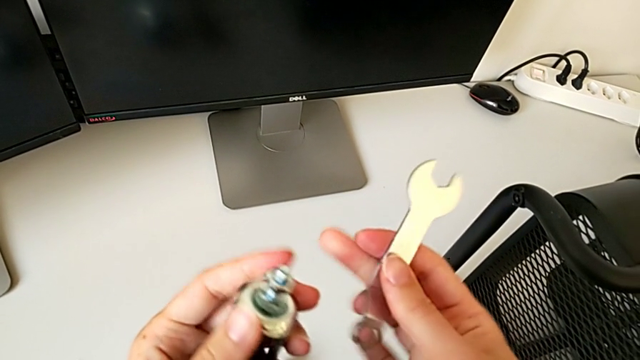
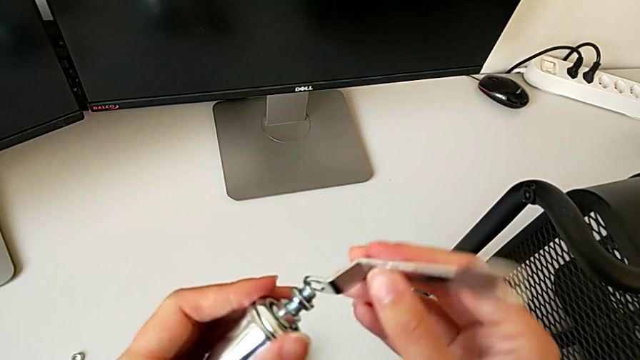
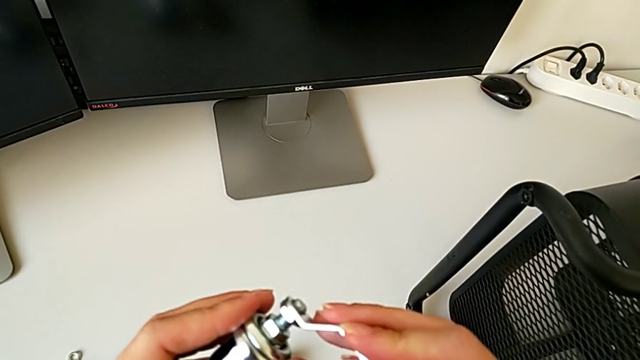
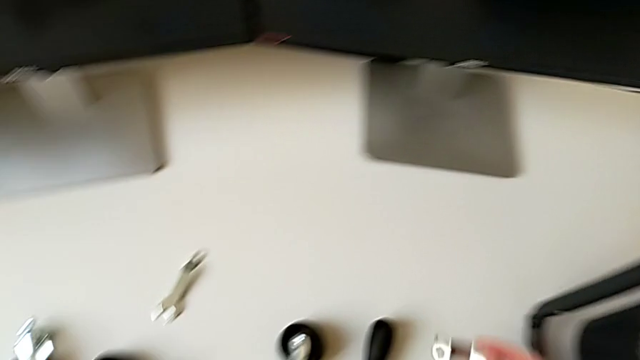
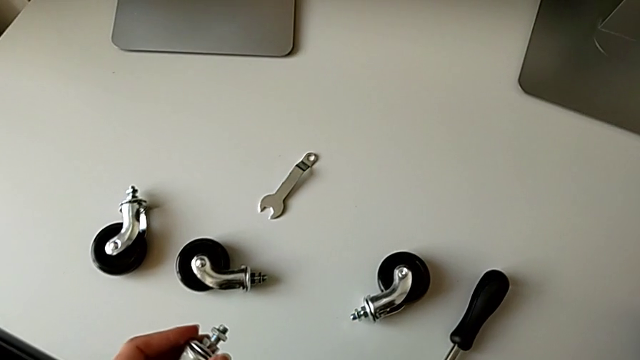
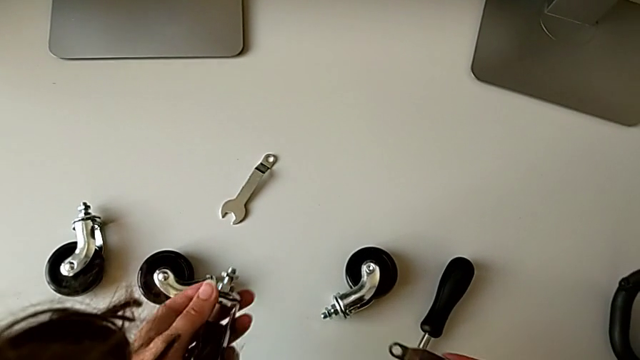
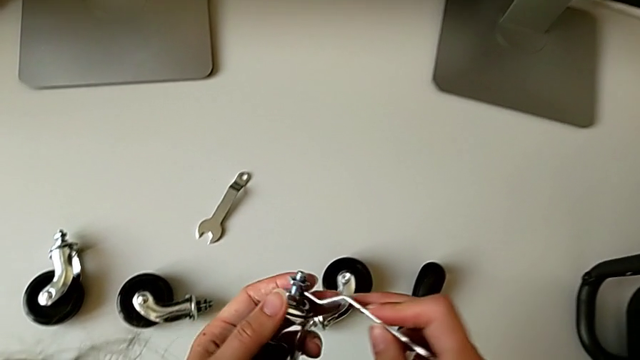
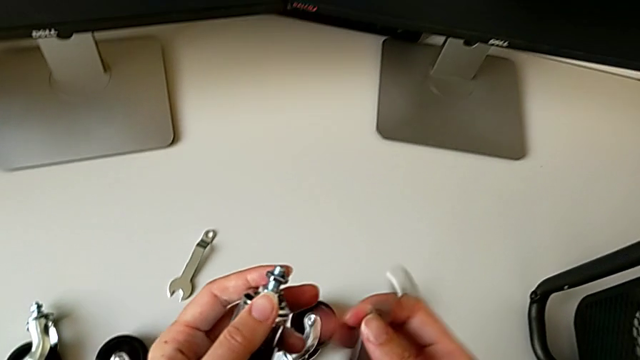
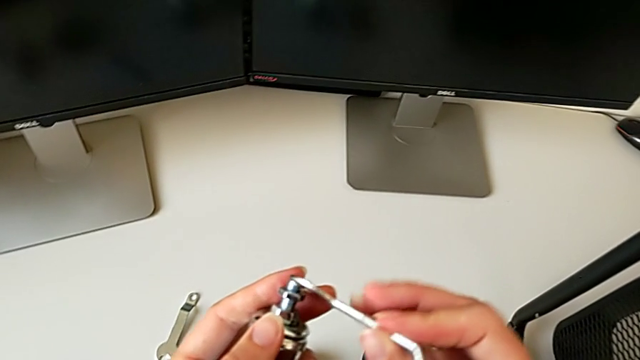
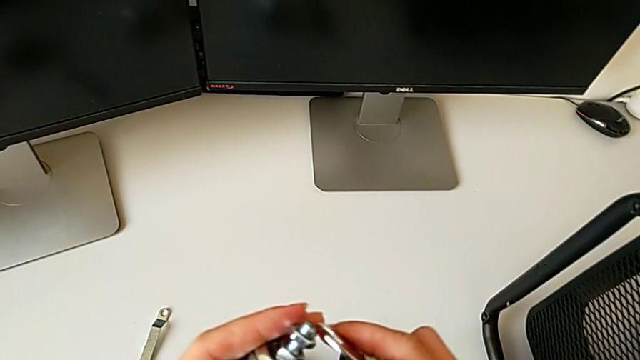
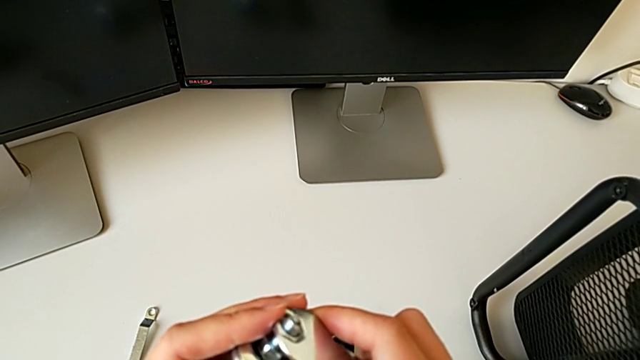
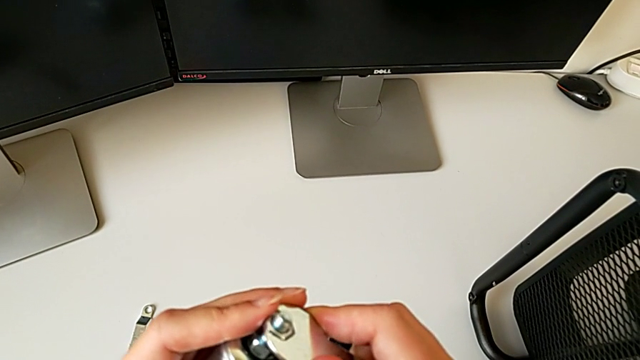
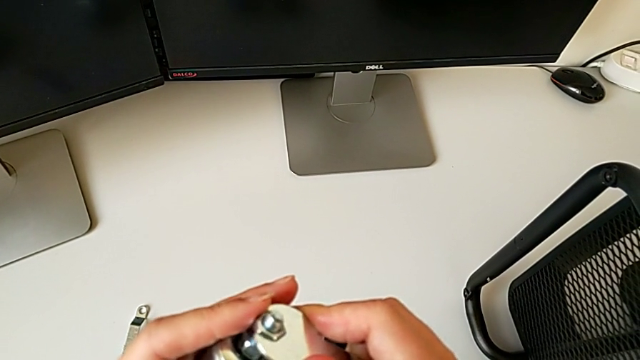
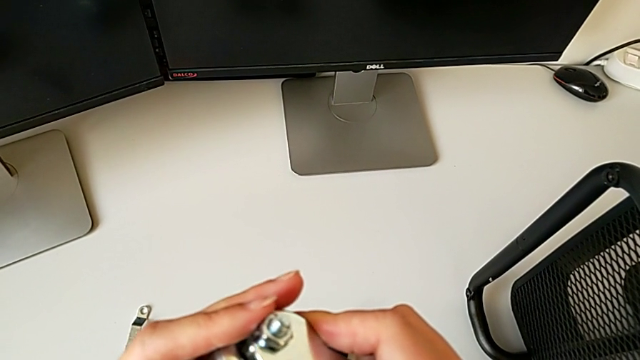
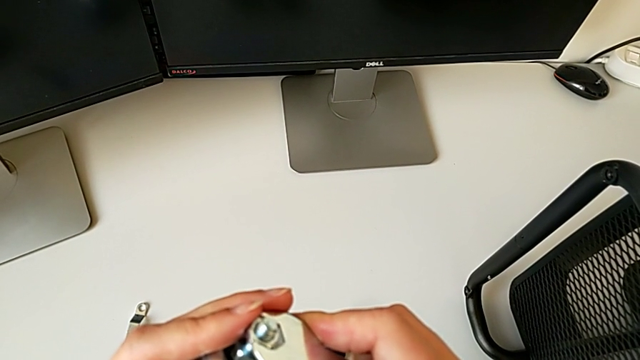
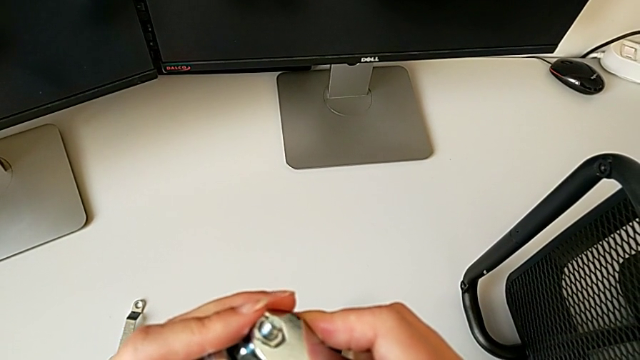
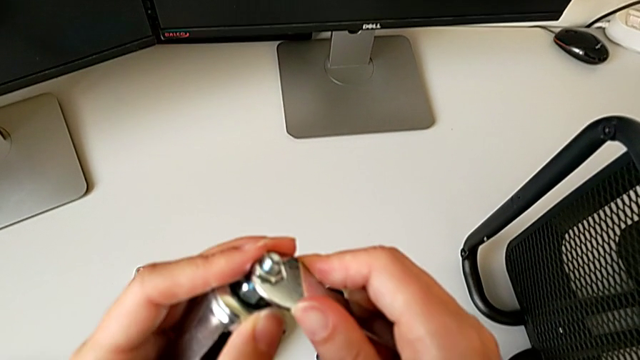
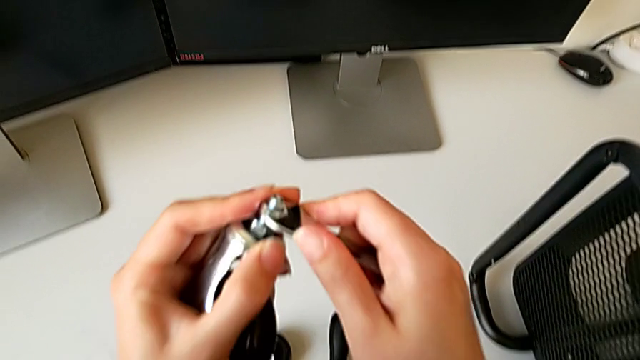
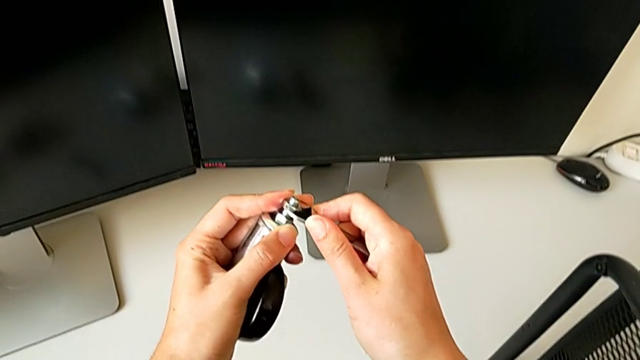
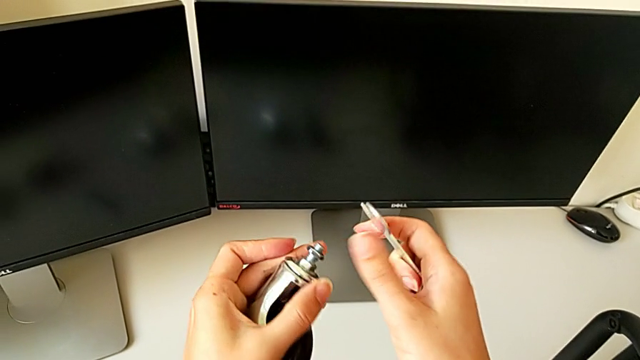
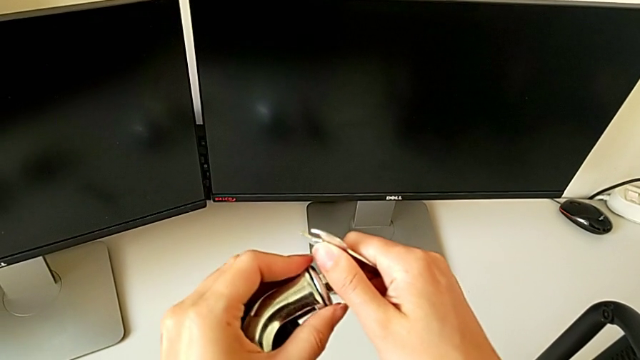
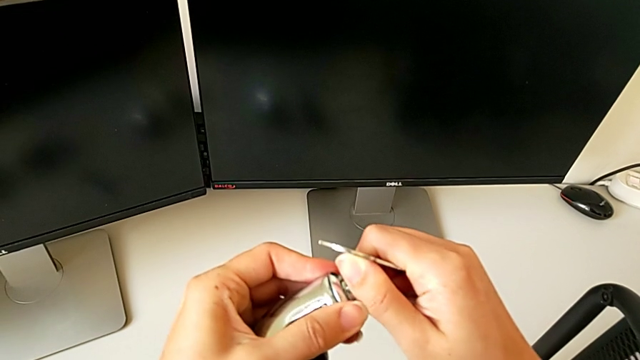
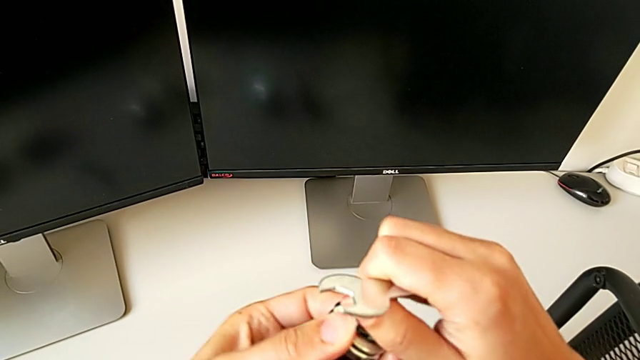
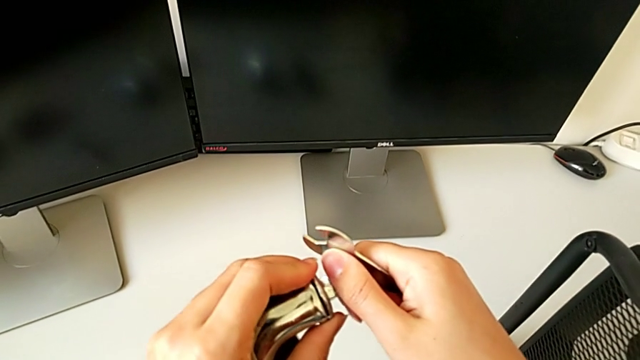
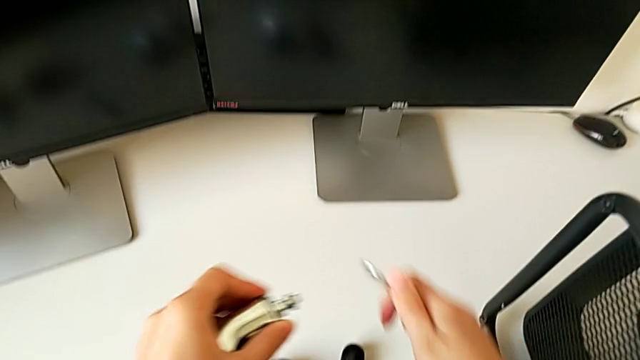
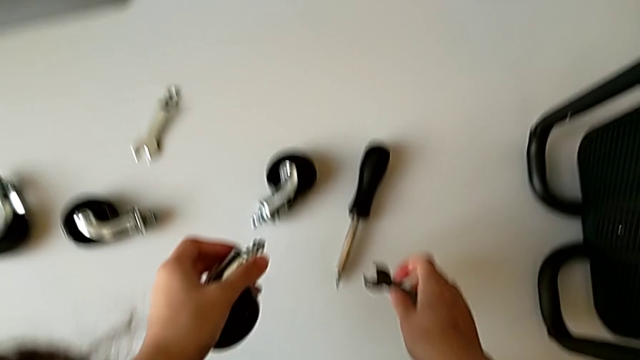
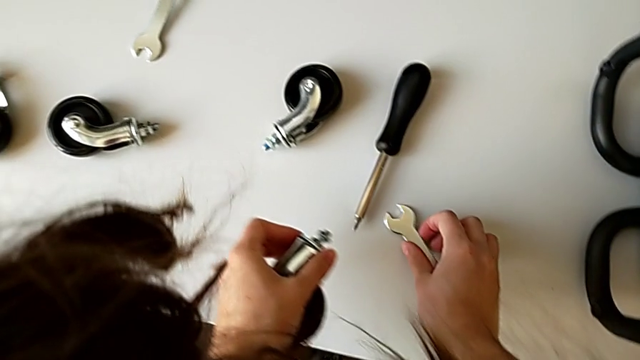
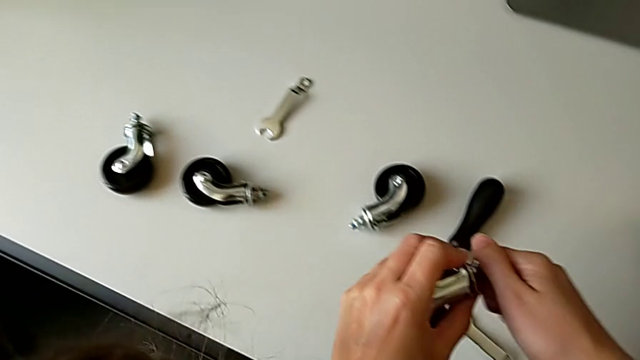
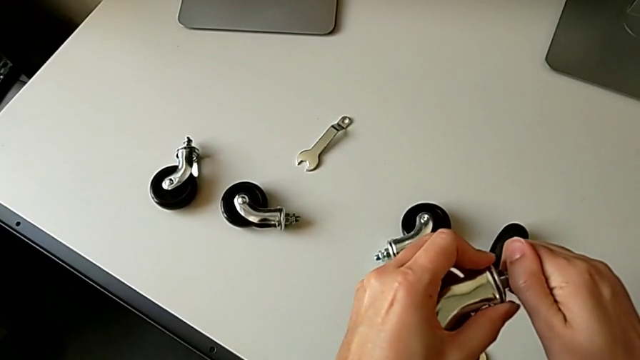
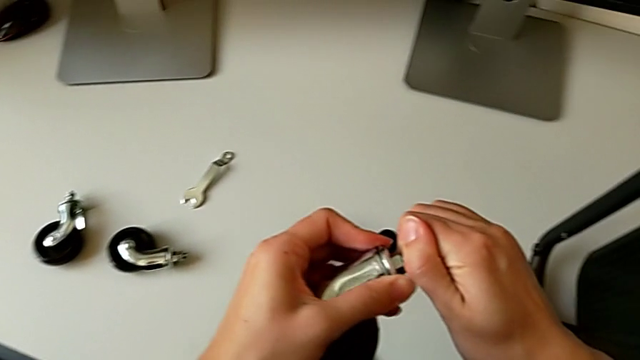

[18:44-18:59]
The camera wearer is placing the first wheel of the rolling cart. They keep wrongly screwing the hexagon cap nut.

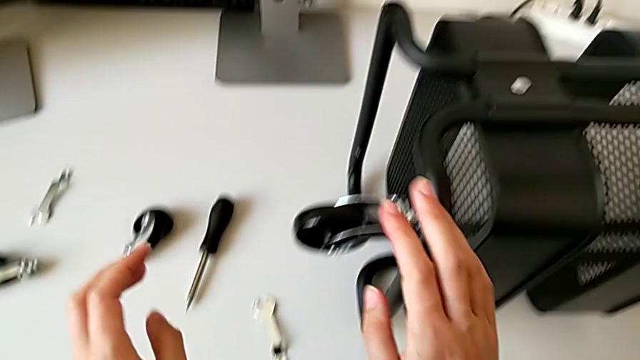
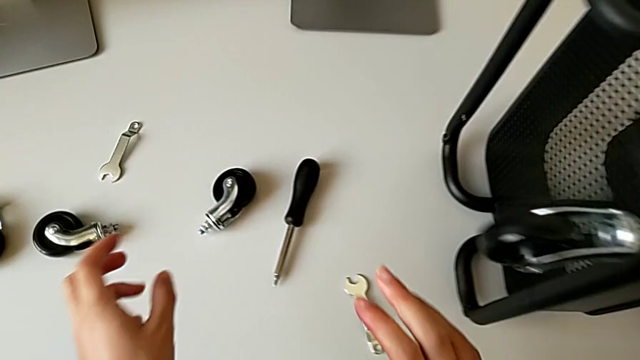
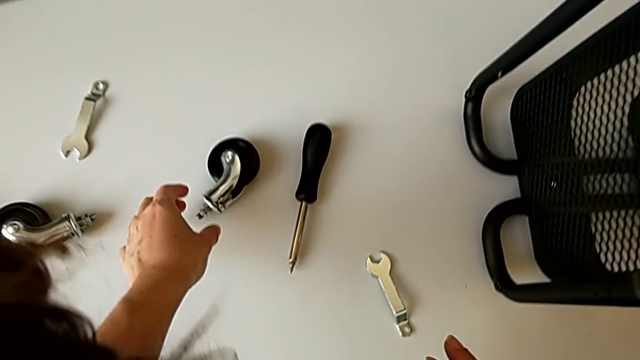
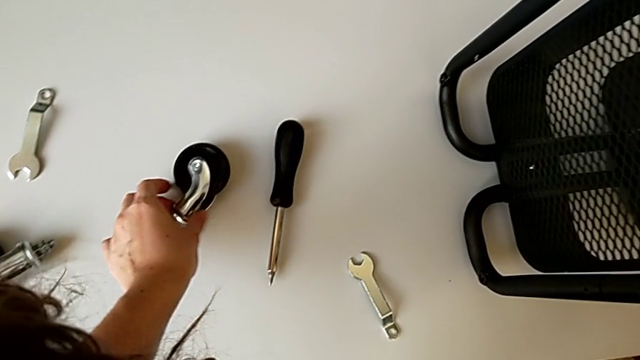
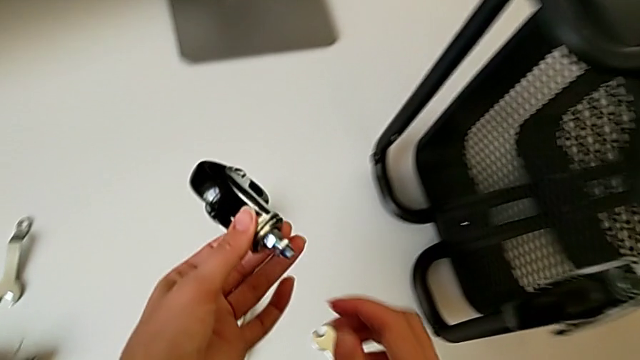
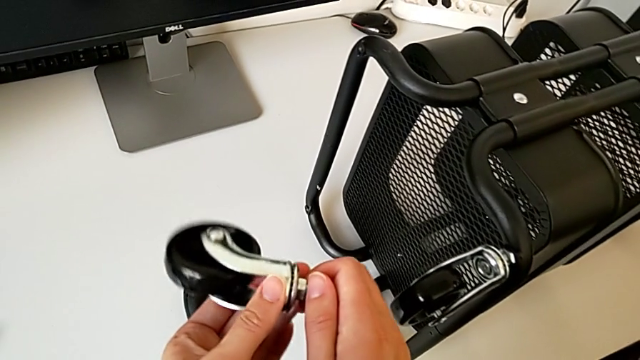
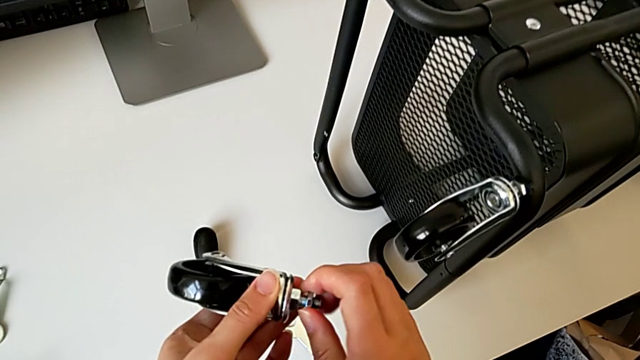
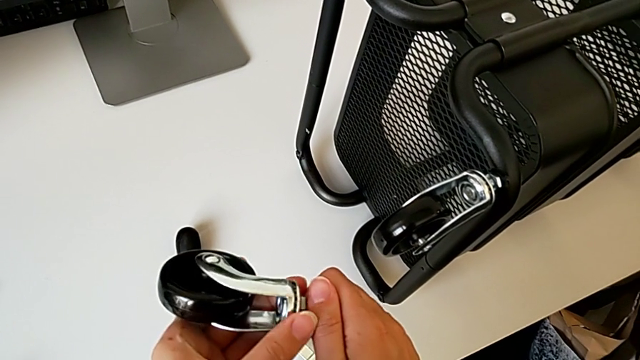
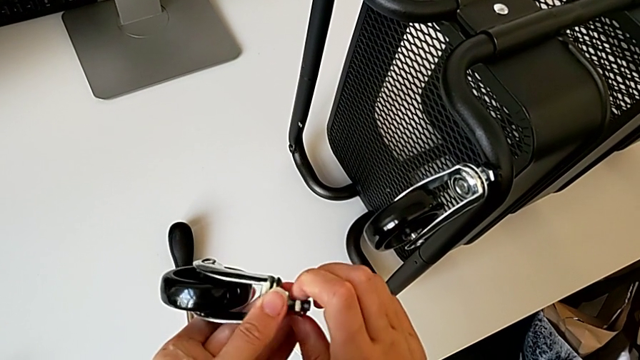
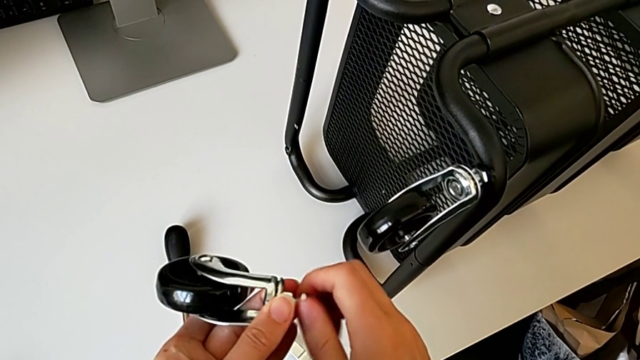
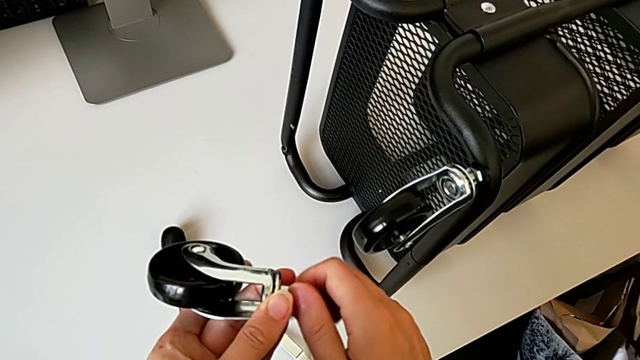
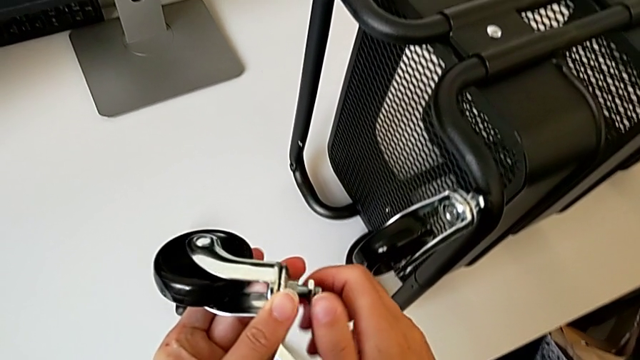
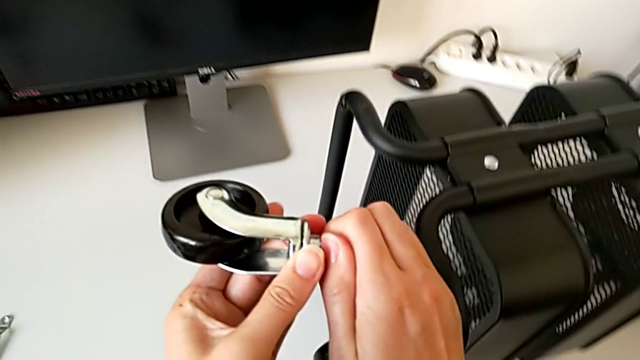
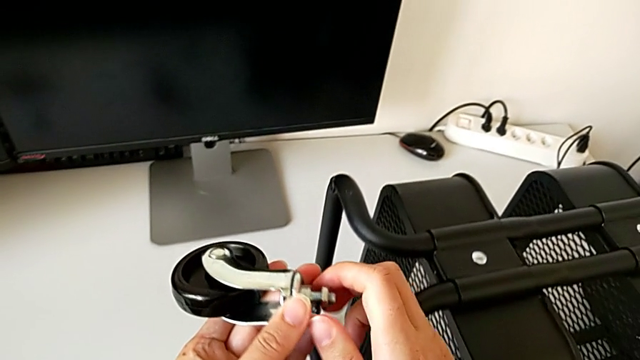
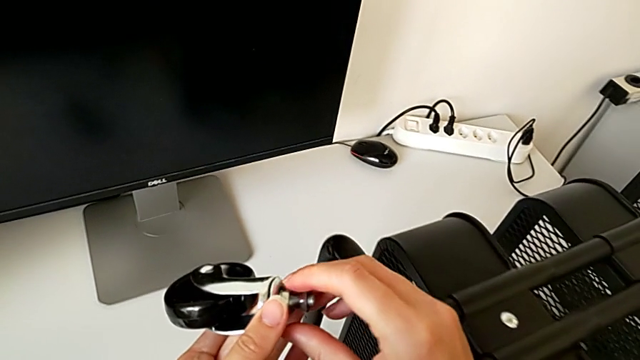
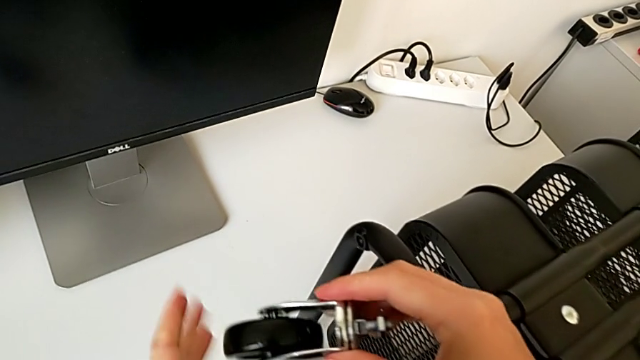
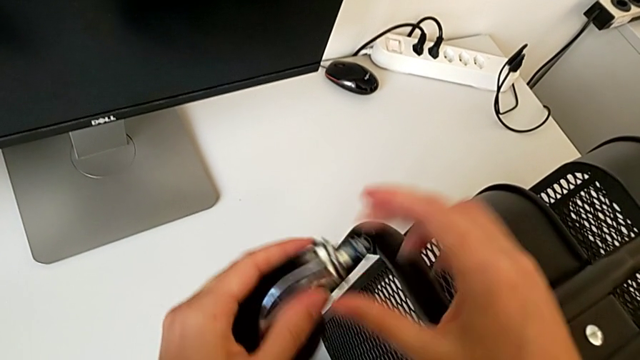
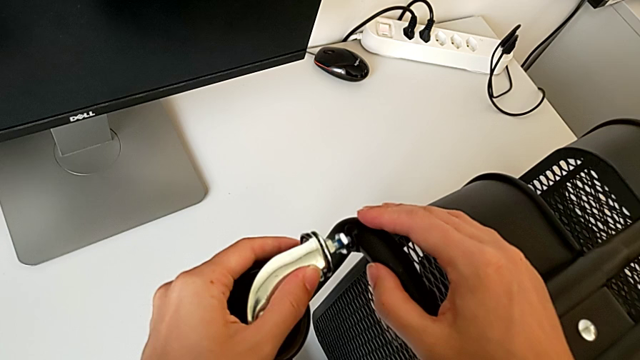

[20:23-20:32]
The camera wearer is placing the second wheel on the rolling cart. They begin to wrongly screw the hexagon cap nut.
